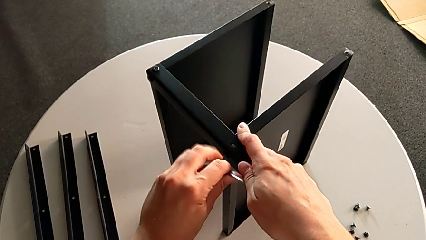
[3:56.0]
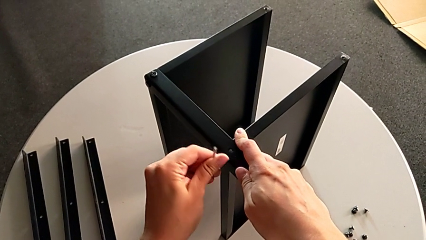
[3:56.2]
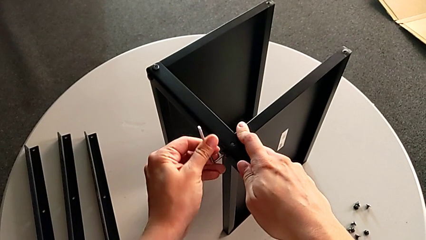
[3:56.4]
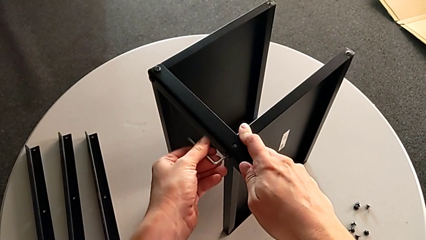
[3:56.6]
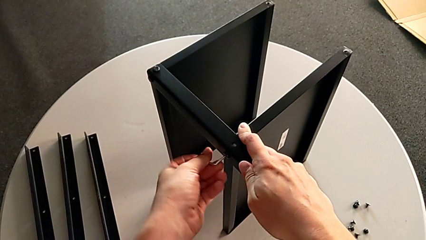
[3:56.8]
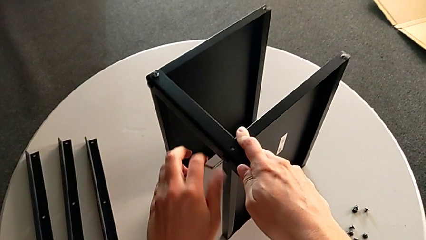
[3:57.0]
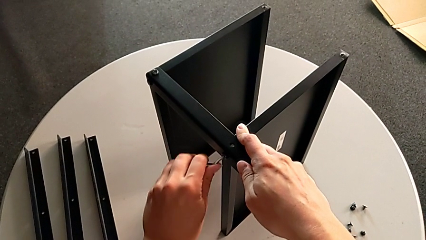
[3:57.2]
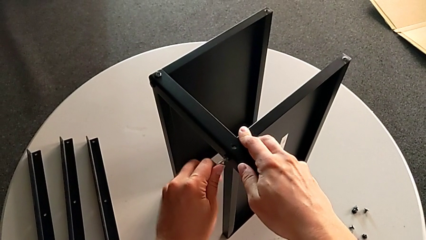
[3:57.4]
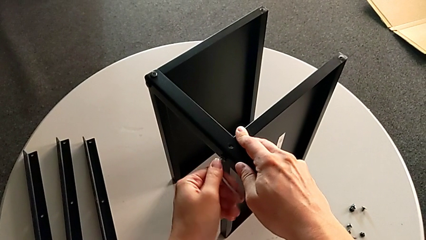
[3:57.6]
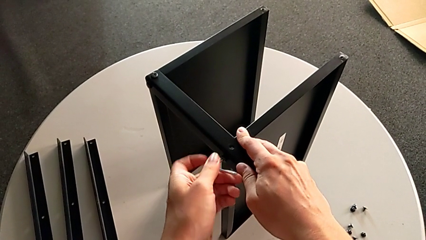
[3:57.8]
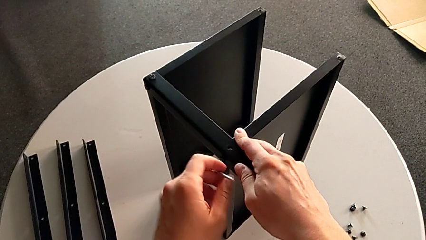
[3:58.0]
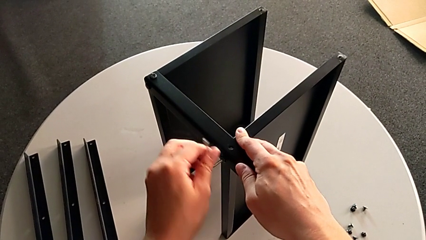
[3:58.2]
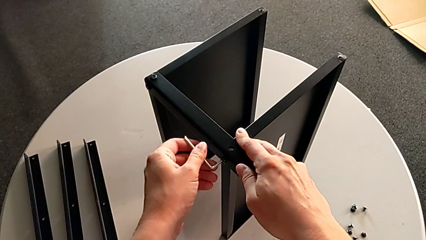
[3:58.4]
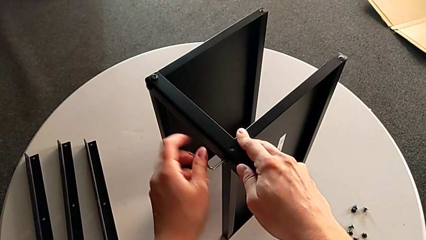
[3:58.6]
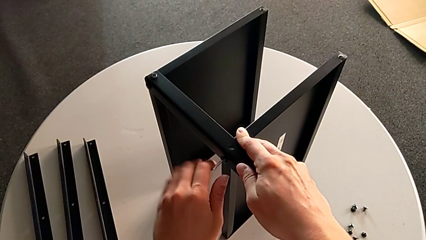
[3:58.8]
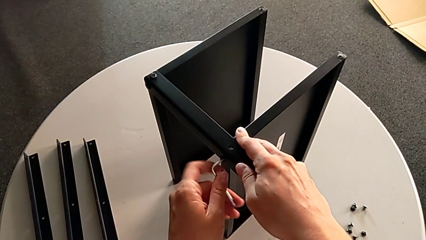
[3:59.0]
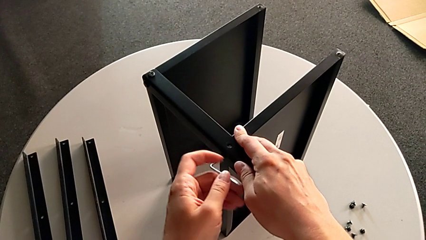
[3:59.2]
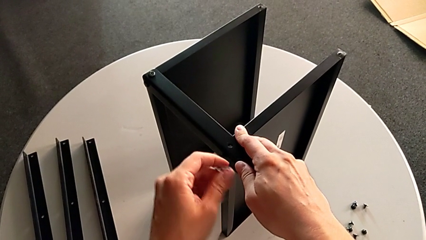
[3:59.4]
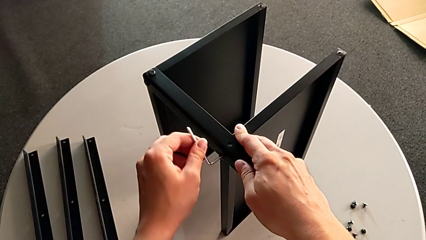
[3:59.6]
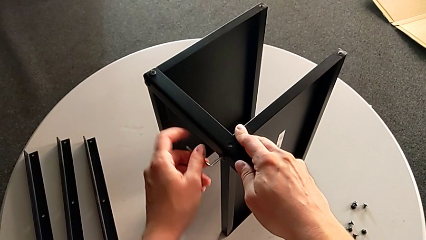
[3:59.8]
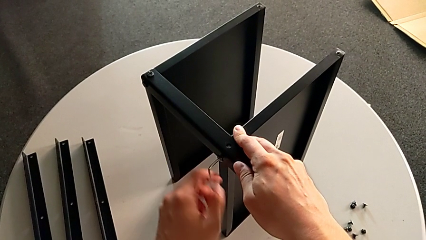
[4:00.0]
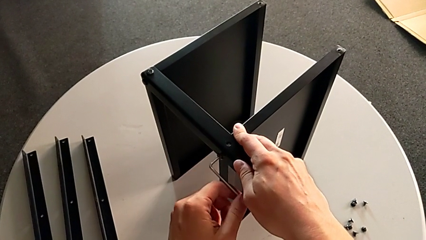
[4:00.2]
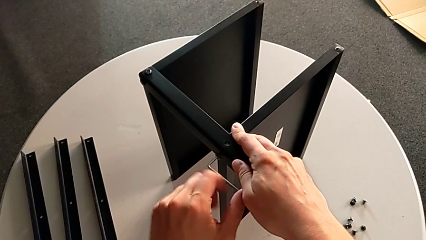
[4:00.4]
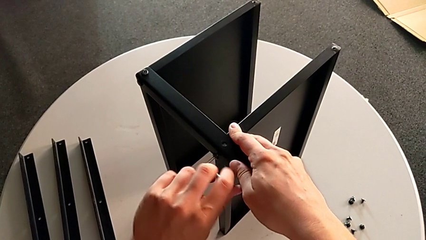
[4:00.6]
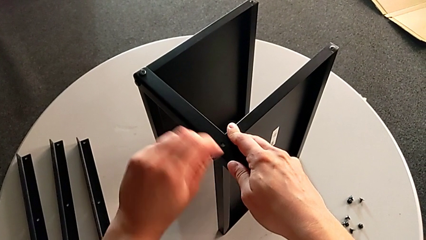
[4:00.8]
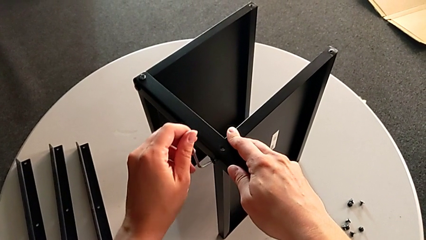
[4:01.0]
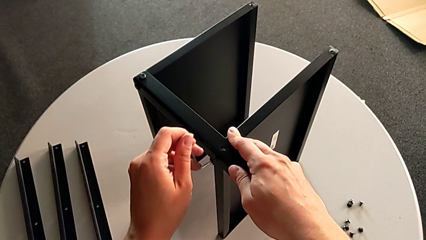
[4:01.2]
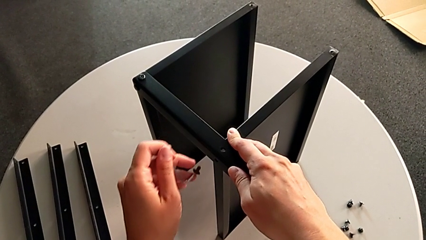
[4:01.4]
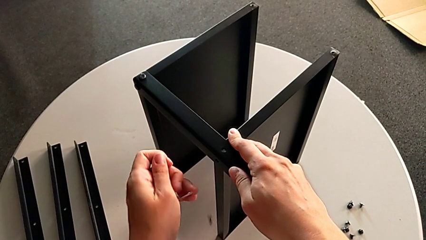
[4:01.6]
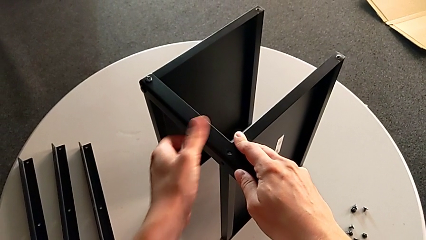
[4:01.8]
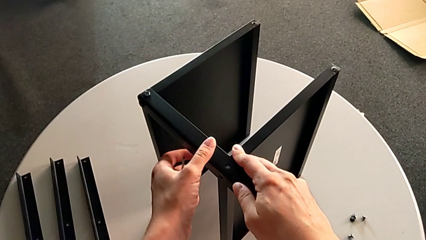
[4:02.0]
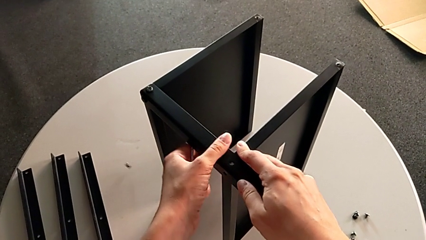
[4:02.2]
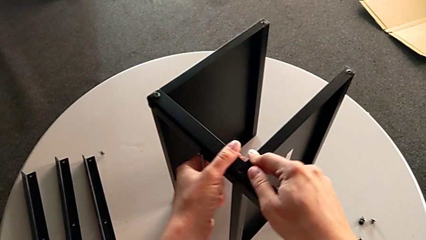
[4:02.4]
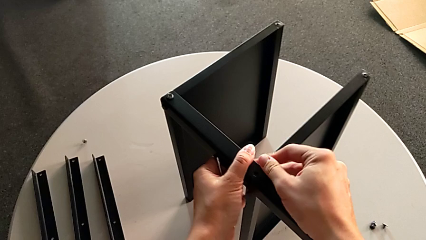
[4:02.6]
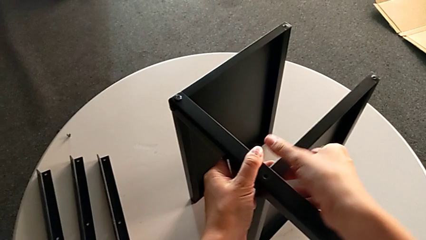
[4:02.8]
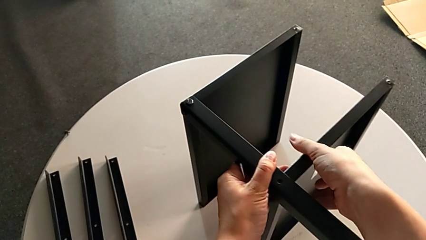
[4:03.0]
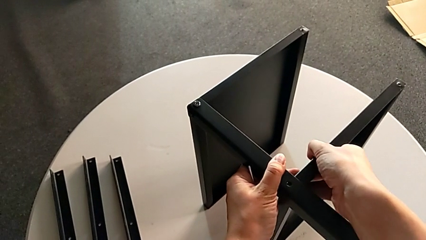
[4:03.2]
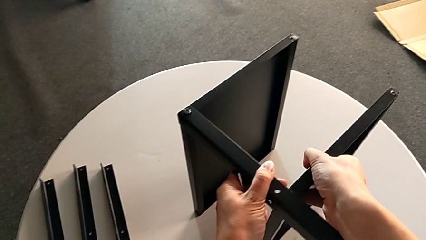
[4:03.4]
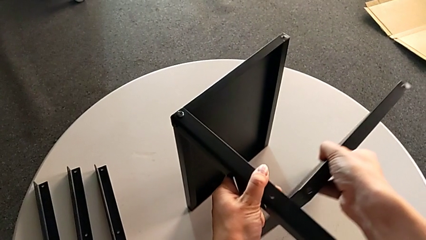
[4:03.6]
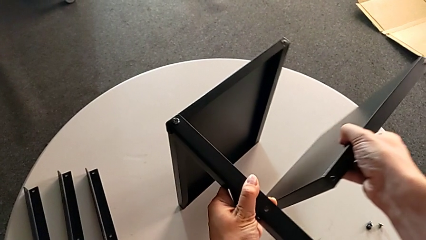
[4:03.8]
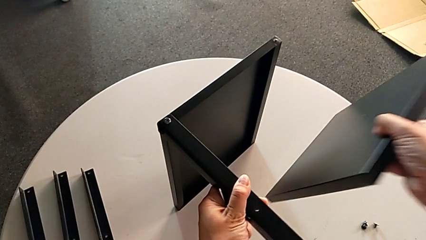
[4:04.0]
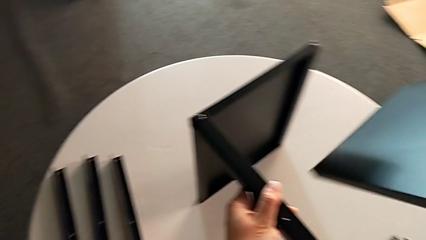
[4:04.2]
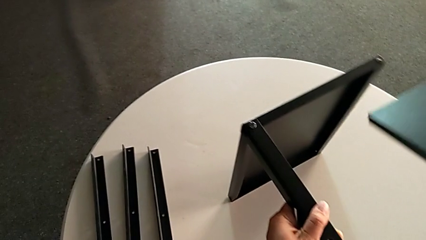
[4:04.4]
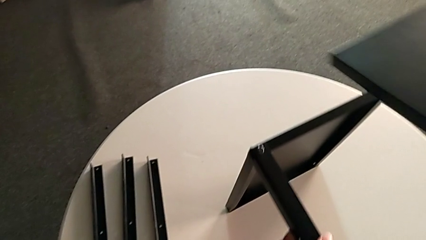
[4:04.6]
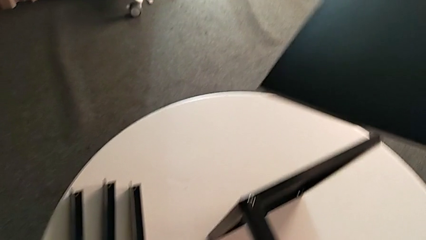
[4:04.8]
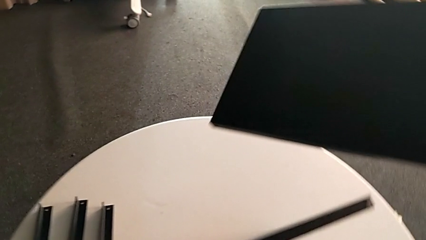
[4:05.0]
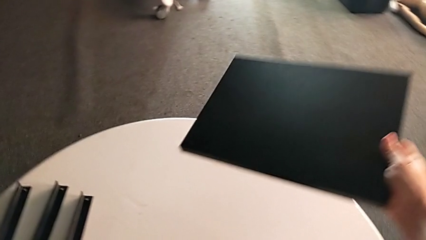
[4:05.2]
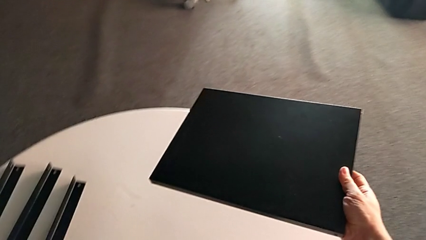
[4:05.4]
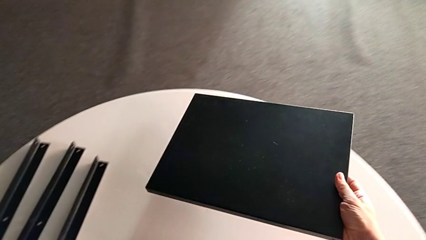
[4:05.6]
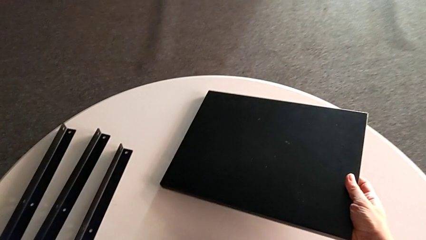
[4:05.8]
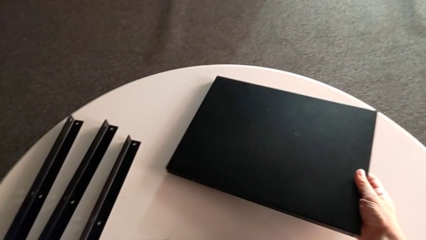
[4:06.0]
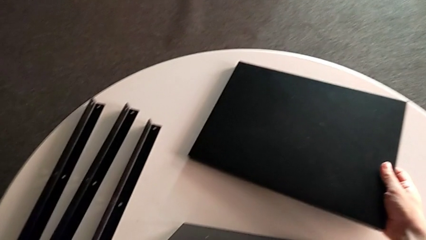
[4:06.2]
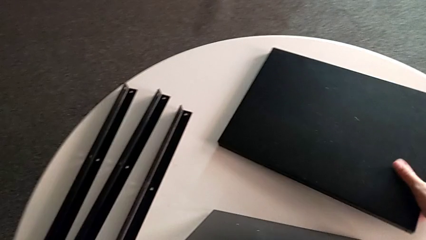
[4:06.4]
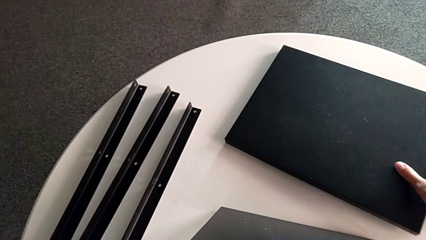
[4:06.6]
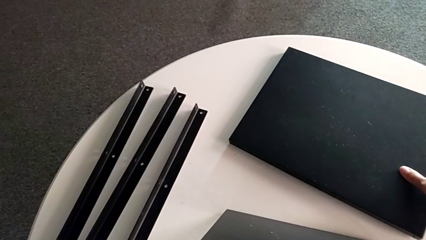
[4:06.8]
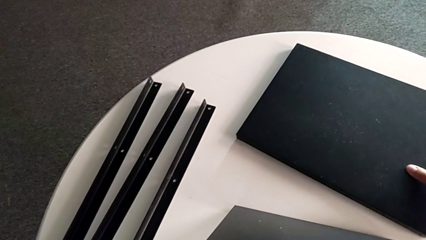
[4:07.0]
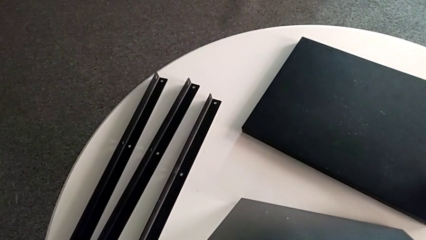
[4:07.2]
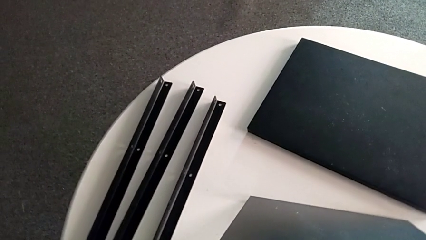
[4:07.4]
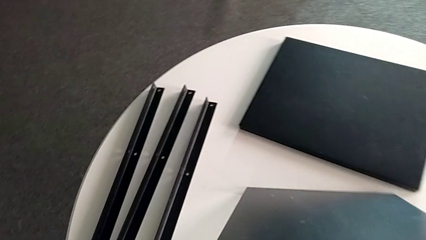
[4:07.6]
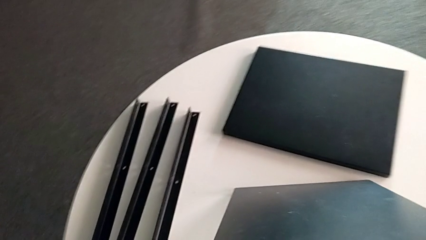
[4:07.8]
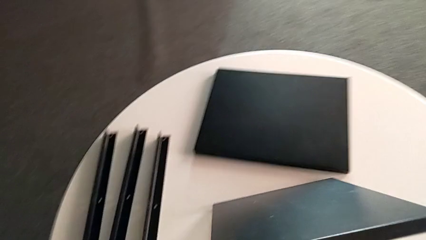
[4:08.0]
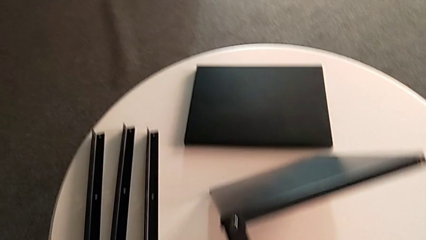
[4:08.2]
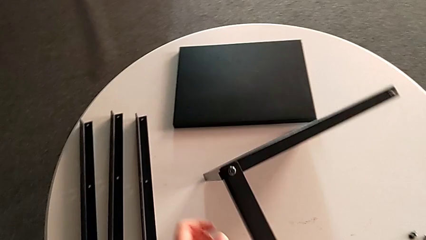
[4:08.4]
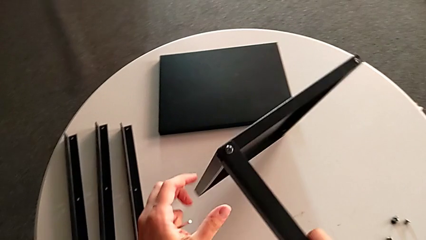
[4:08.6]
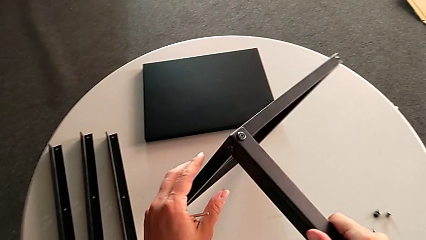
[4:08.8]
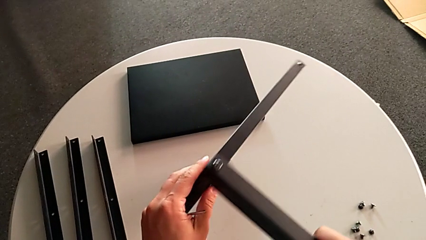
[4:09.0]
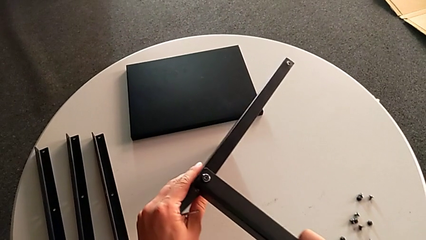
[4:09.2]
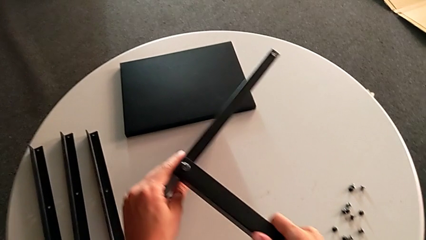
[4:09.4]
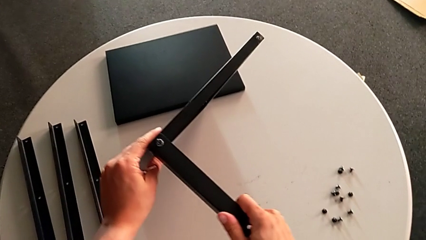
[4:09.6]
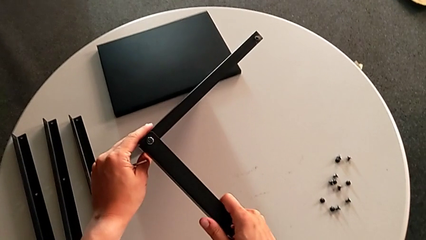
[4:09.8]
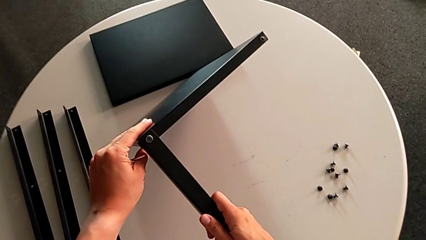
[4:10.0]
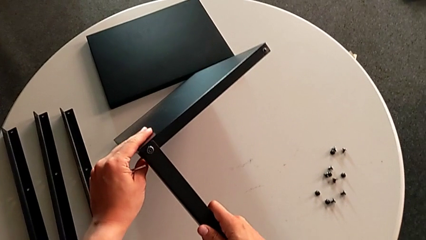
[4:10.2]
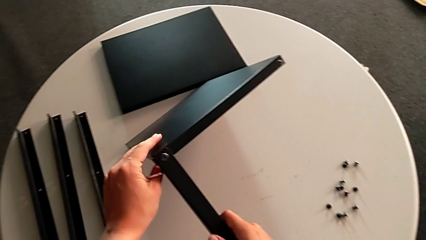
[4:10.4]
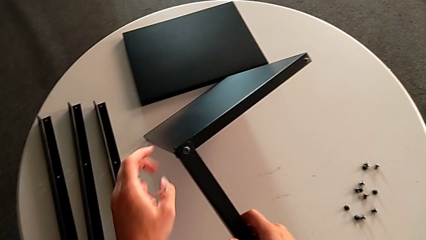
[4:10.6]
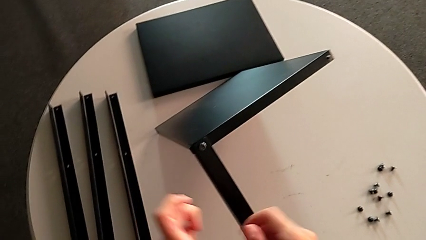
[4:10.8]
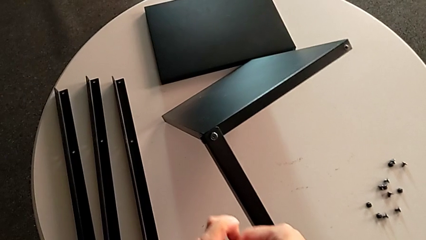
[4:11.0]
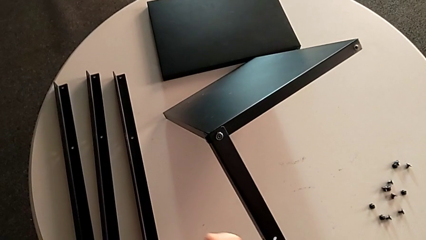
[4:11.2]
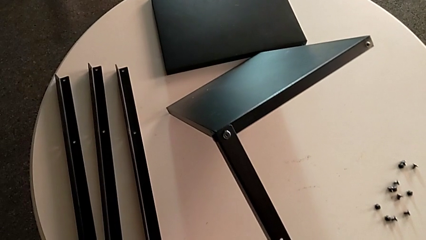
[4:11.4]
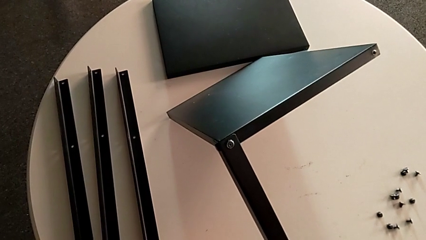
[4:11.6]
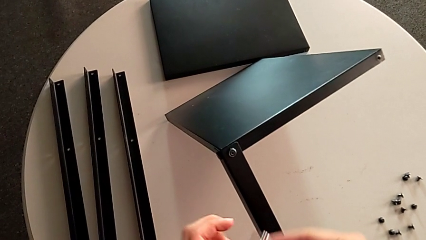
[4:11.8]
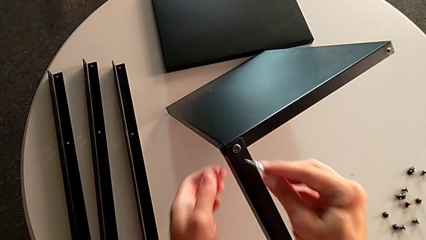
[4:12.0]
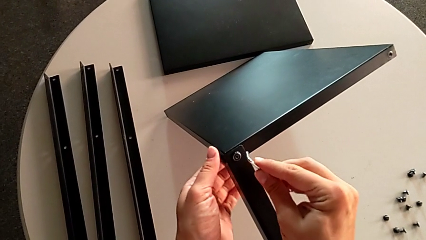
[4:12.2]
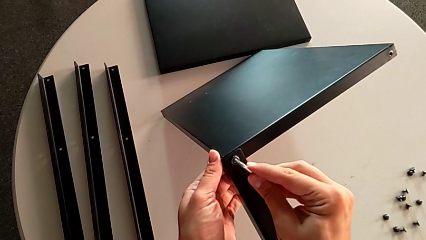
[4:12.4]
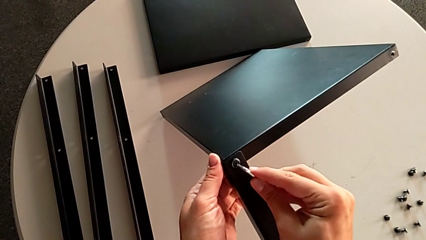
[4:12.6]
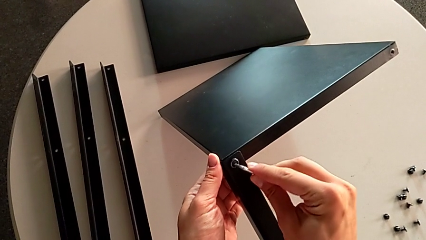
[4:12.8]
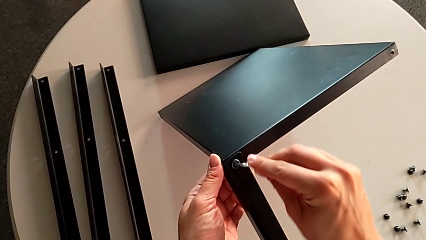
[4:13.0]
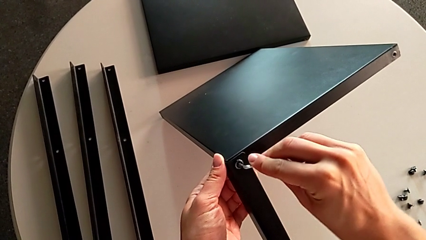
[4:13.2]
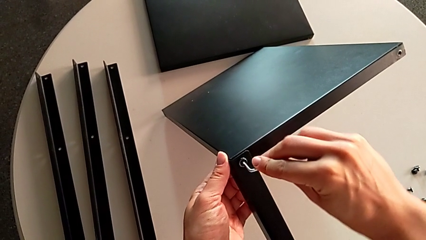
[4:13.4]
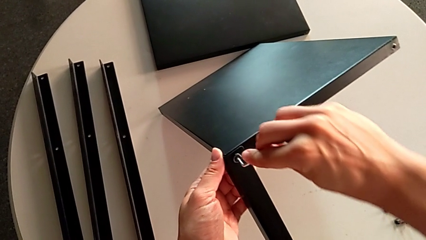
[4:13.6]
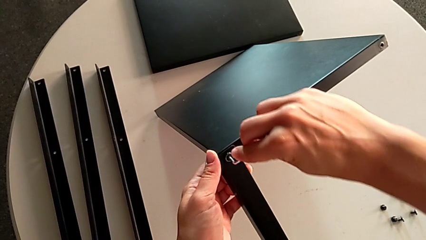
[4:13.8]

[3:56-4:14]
The camera wearer is unscrewing the fourth leg. They keep unscrewing the hex socket head, disassemble it, wrongly drop it, disassemble the bottom tray, place it, rotate the nightstand, approach the hex socket head and insert the Allen wrench.
